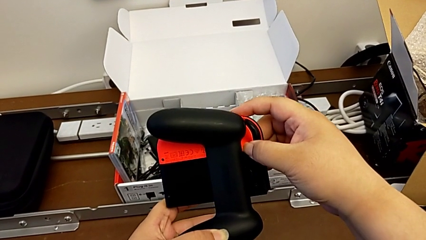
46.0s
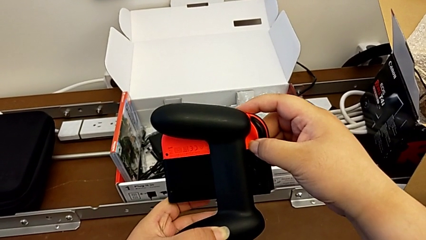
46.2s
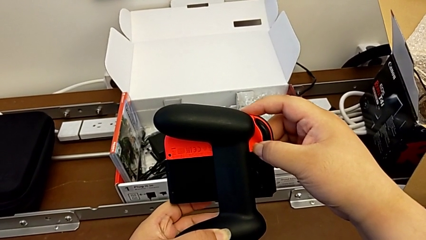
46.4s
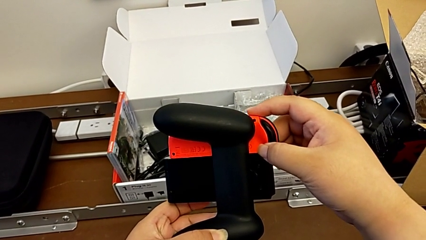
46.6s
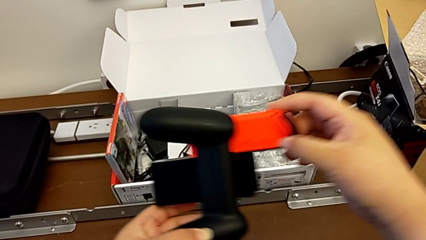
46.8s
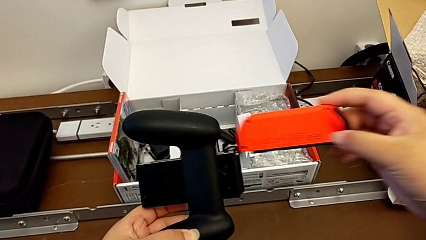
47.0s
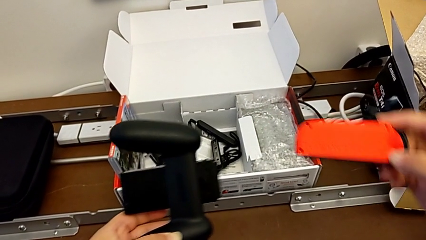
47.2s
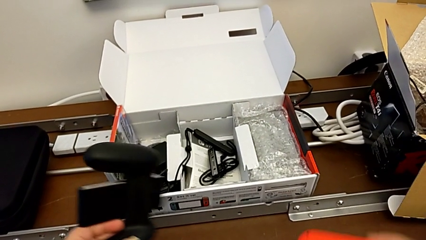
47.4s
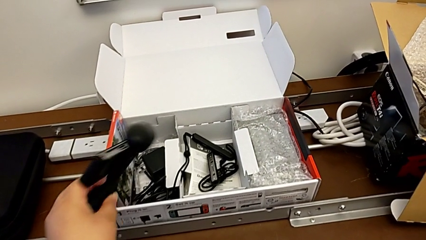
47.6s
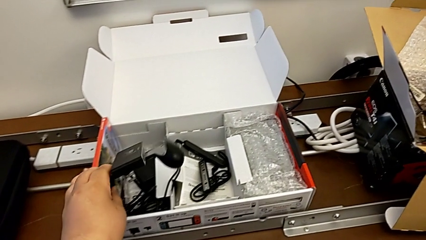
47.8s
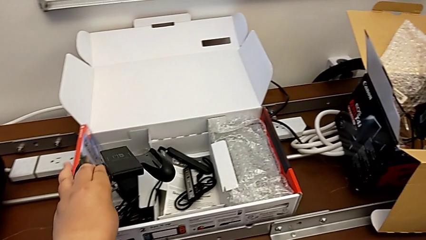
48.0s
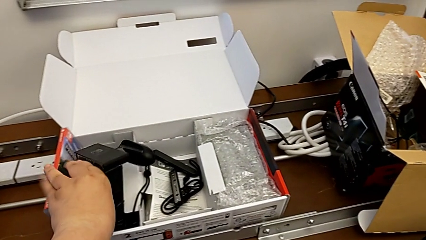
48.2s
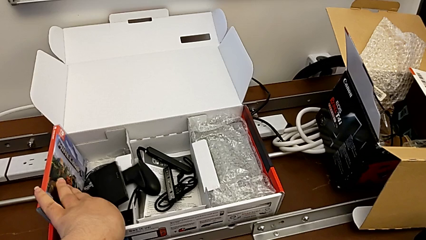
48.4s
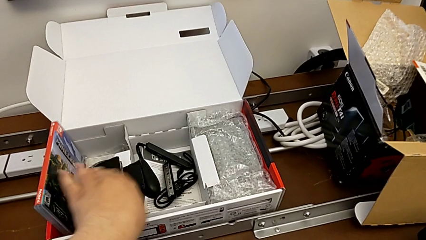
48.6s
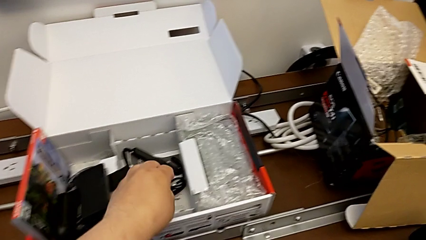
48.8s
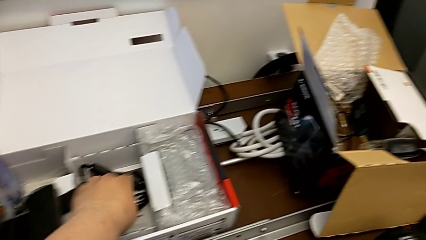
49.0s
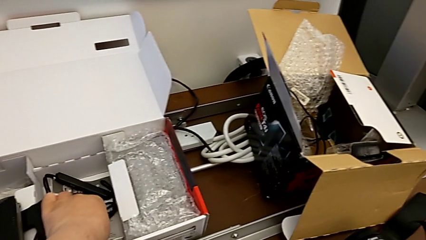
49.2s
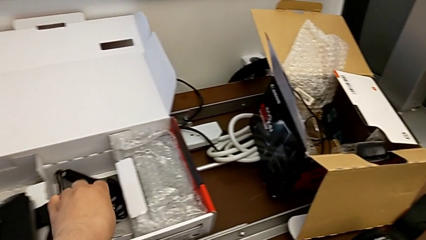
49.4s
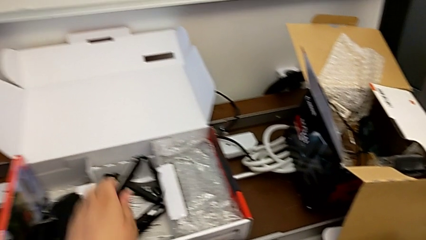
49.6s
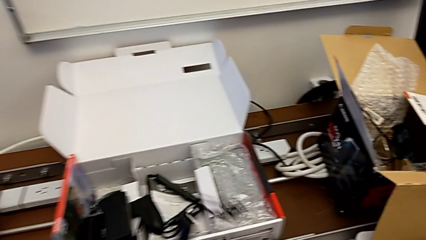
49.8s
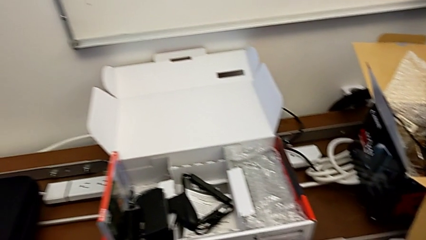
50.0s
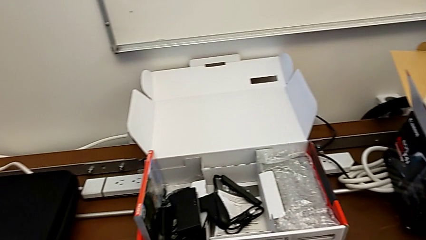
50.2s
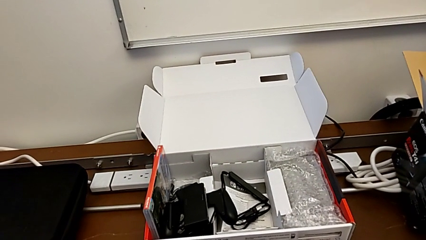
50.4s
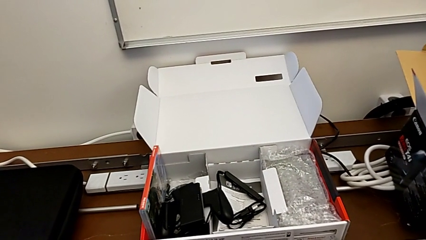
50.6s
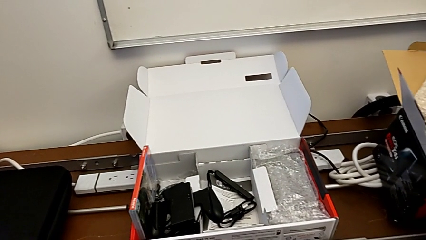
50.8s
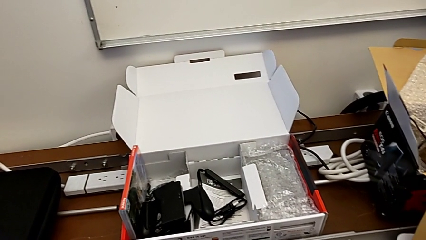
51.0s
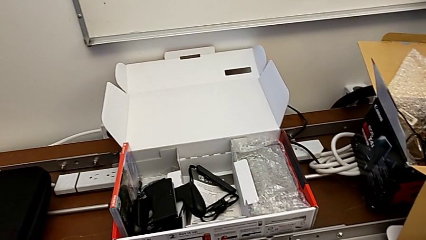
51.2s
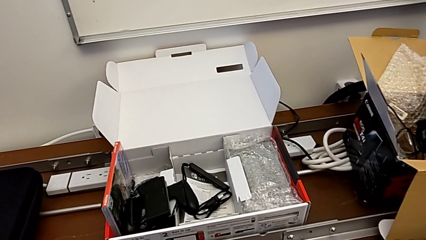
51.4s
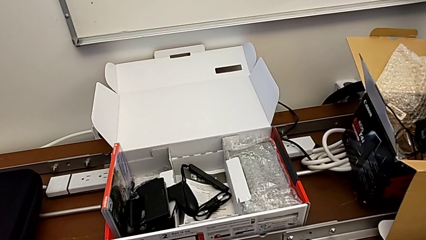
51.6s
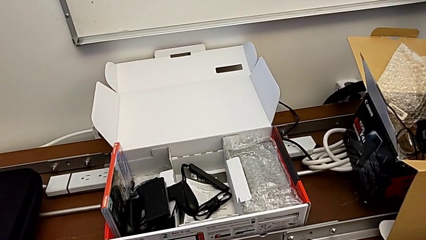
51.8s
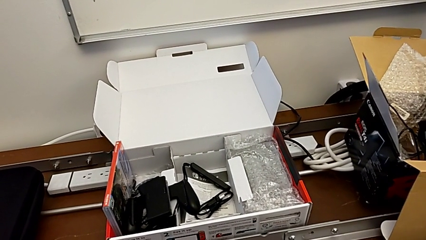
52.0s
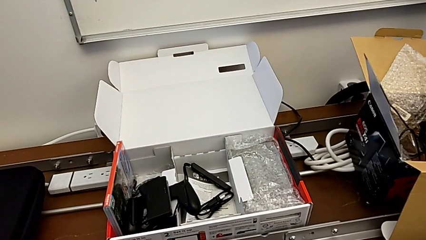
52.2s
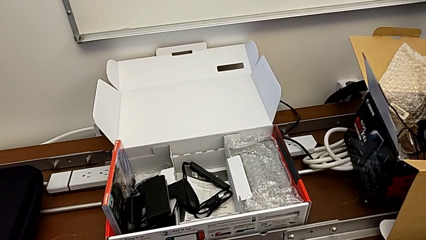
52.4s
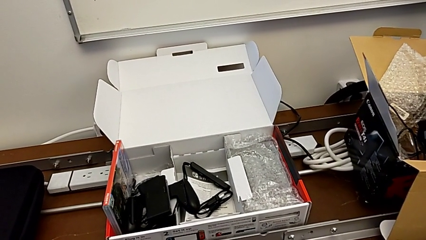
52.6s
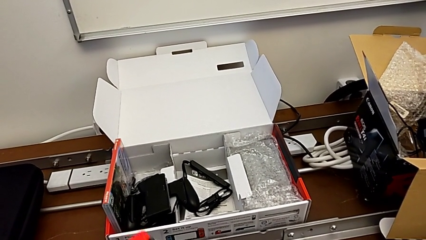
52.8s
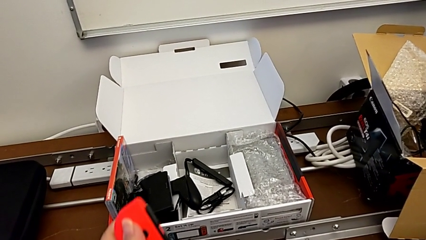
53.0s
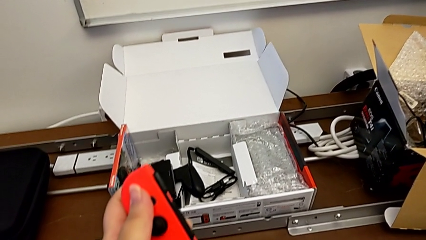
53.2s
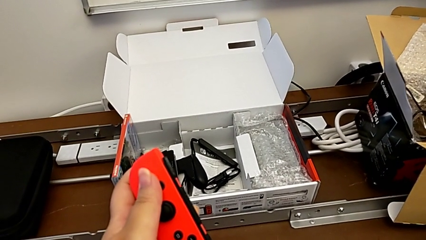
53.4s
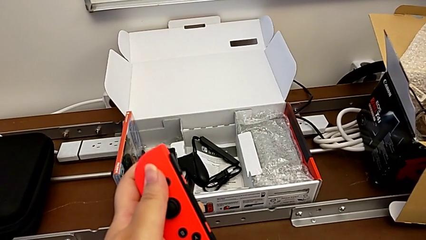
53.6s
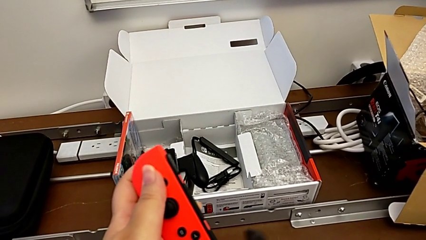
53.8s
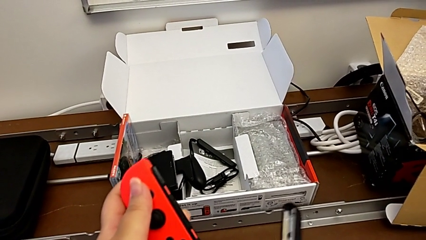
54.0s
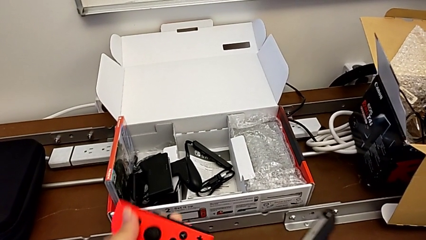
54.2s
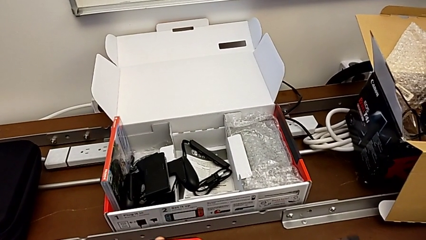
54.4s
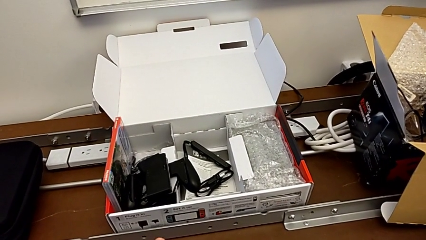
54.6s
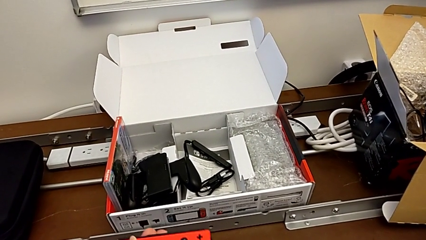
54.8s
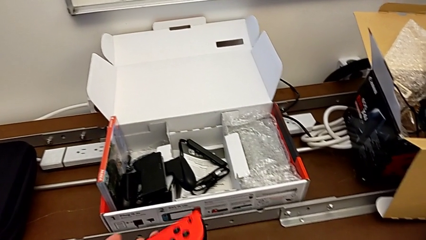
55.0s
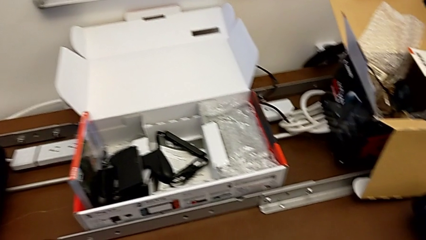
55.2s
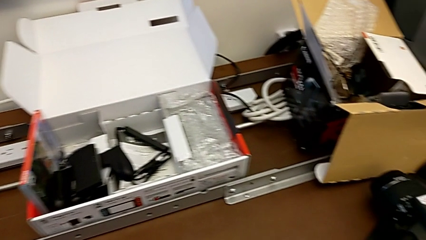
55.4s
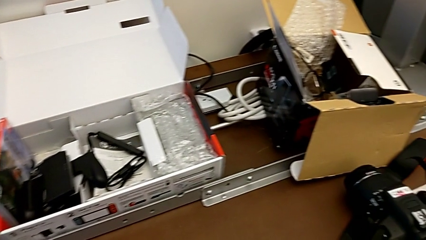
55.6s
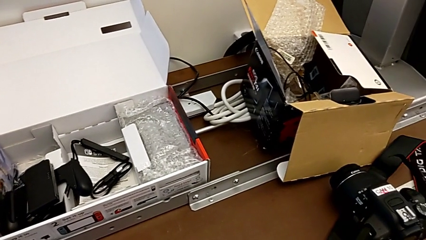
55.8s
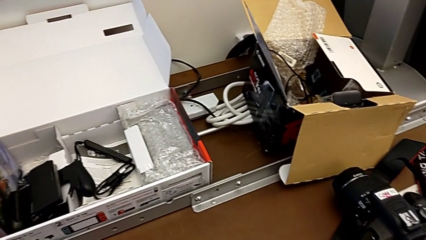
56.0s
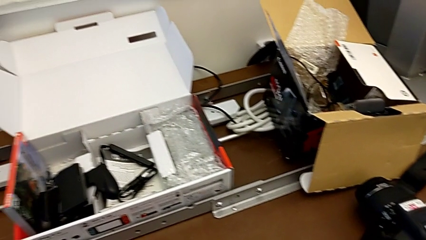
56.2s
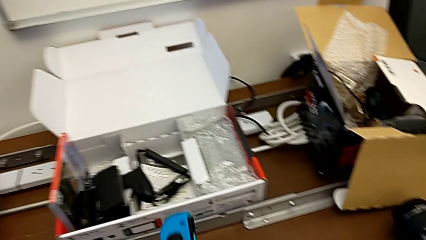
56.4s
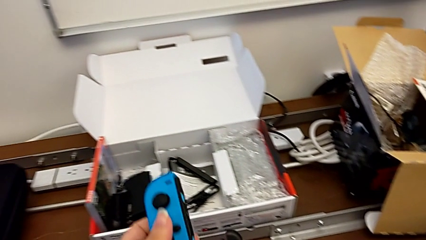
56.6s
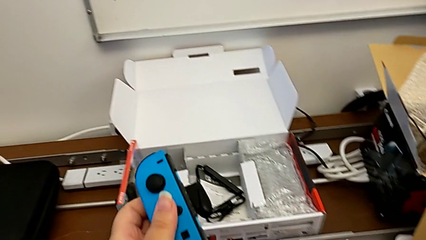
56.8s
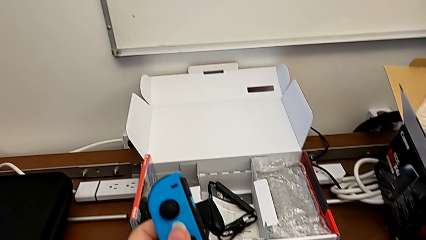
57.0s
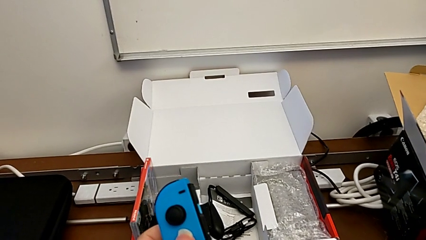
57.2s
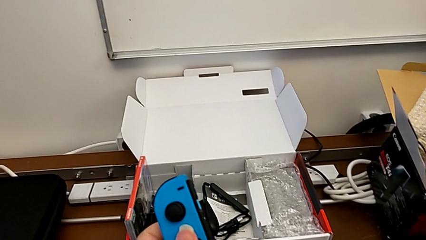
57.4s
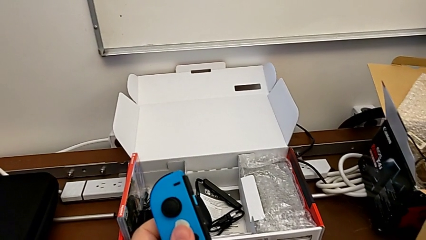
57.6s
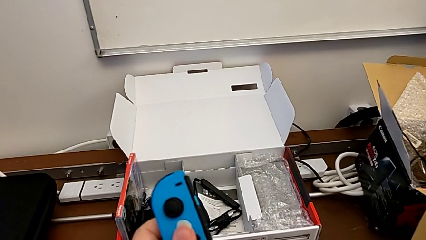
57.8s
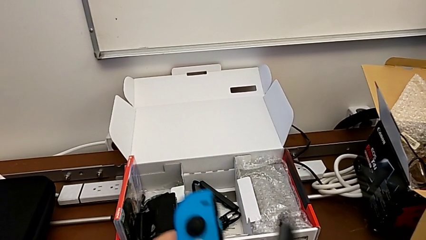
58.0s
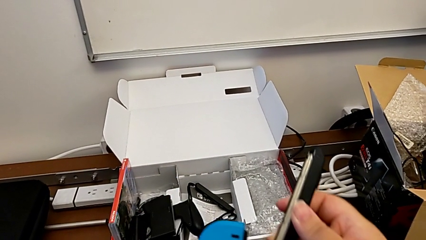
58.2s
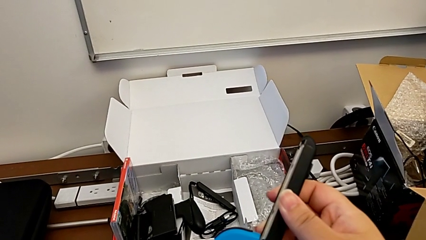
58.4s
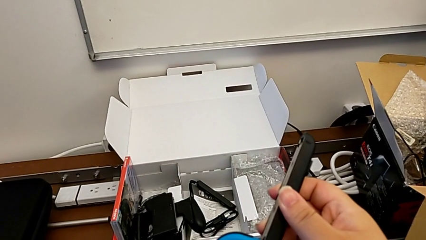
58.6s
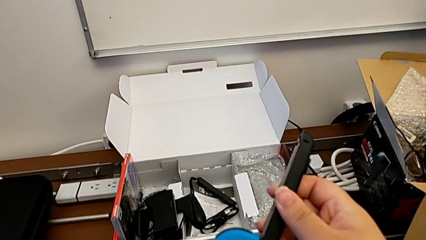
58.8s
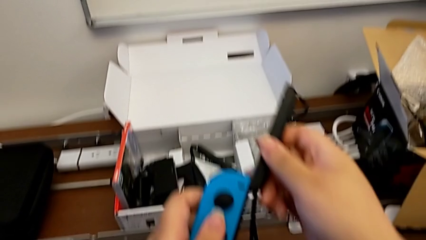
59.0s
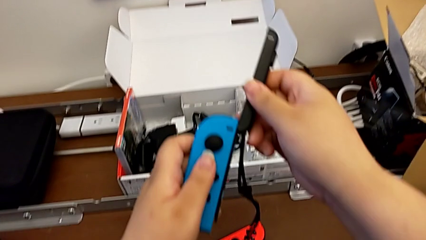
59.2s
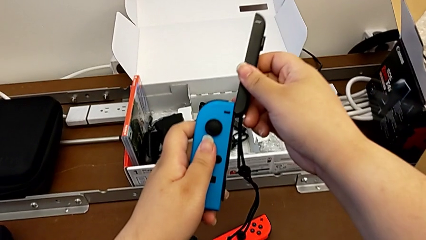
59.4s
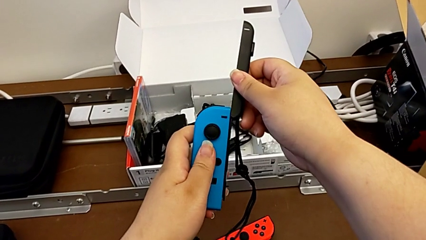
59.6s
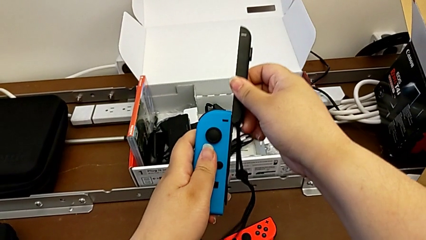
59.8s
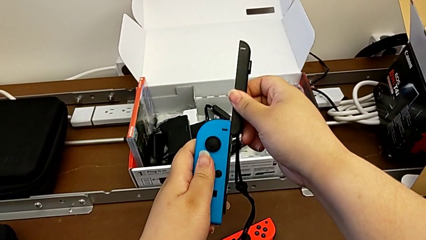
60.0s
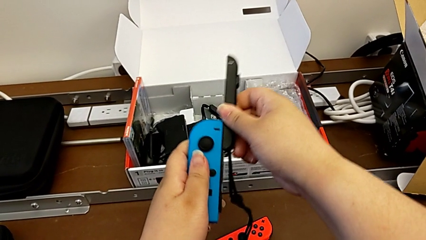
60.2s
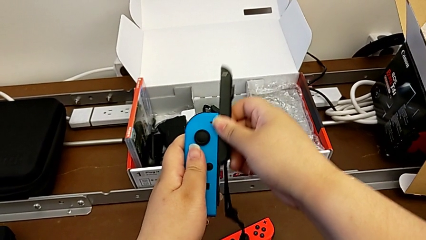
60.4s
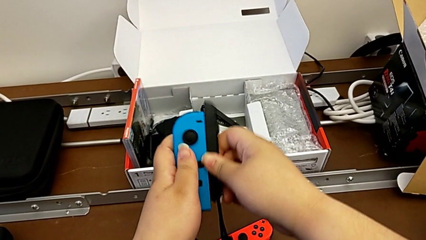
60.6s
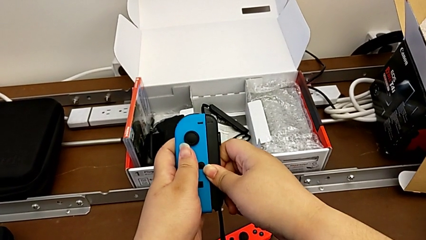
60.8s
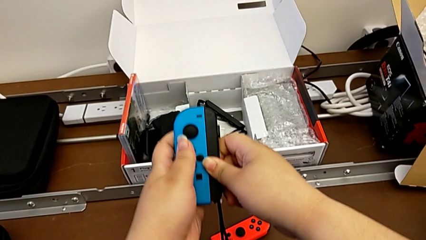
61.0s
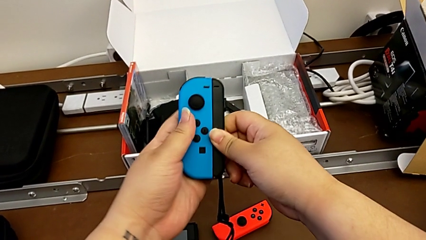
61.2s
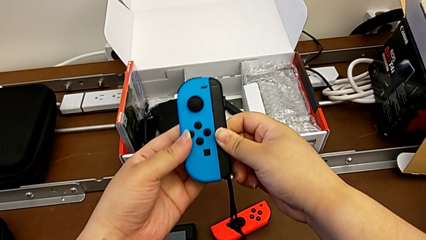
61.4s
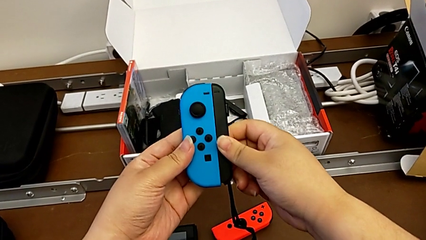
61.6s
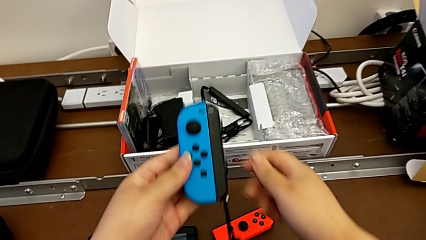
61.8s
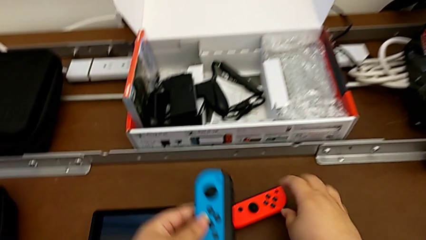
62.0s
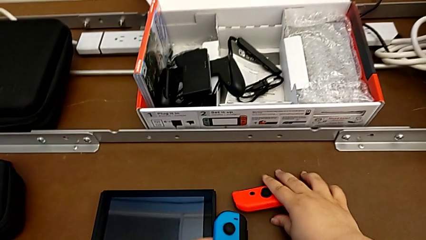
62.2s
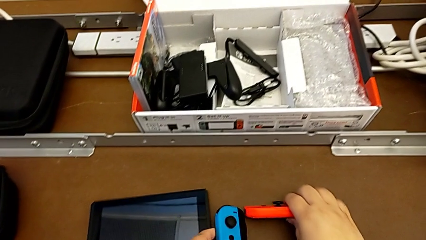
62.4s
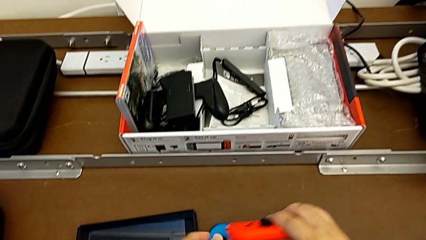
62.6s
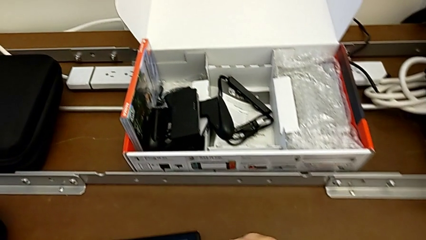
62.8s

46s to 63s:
The camera wearer is changing the comfort grip mode to two joy-con straps. They withdraw the red Joy-Con controller, place the comfort grip, grab the first Joy-Con strap, hold the red Joy-Con controller, lift the blue Joy-Con controller, slide the Joy-Con strap, place the blue Joy-Con controller with the left hand and grab the red Joy-Con controller with the right hand.
